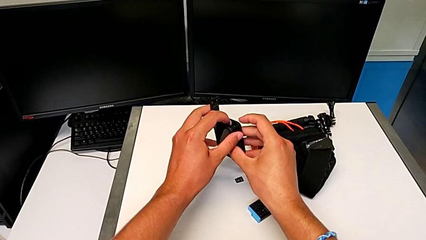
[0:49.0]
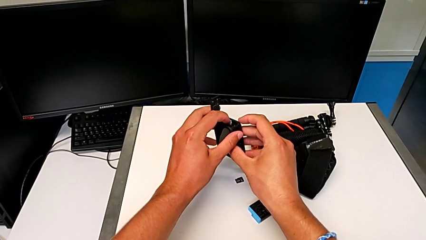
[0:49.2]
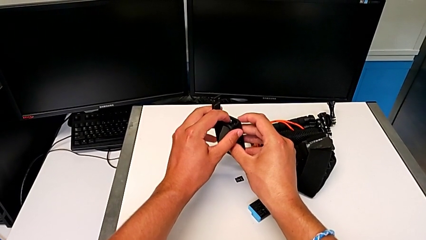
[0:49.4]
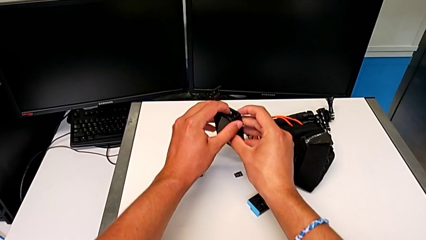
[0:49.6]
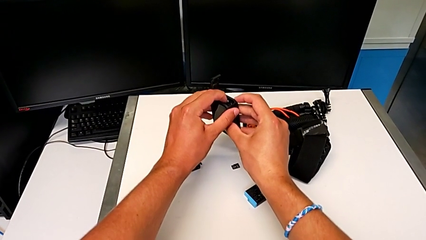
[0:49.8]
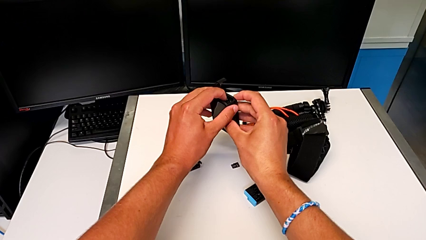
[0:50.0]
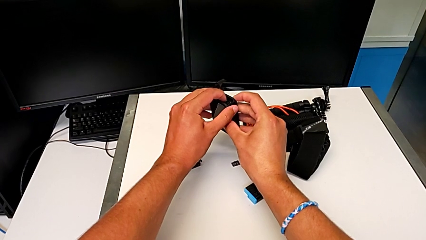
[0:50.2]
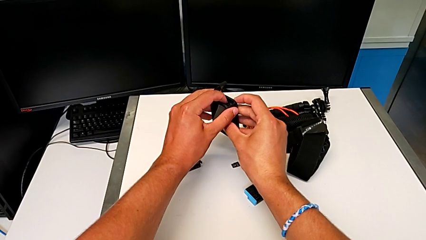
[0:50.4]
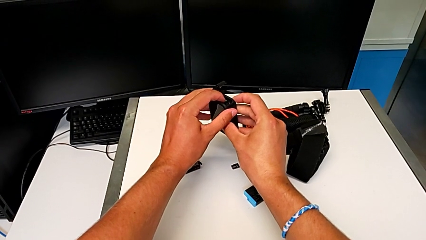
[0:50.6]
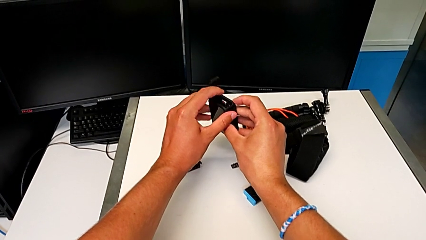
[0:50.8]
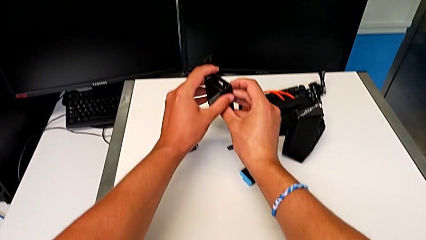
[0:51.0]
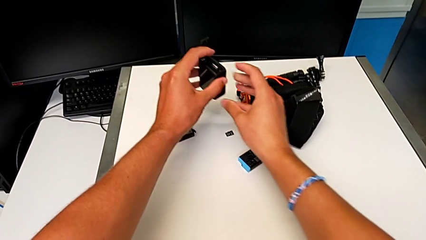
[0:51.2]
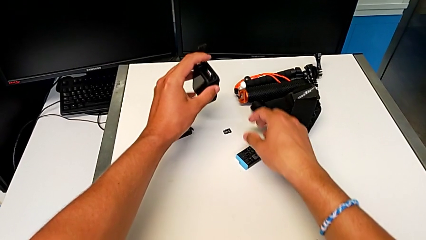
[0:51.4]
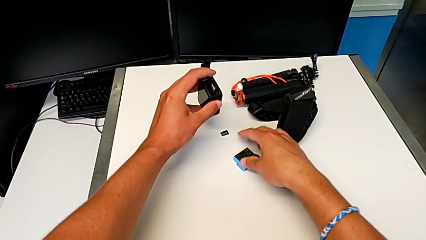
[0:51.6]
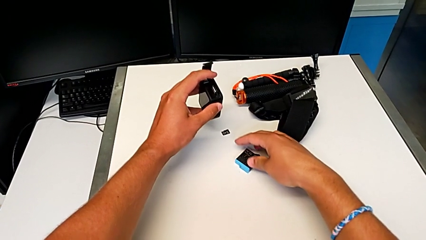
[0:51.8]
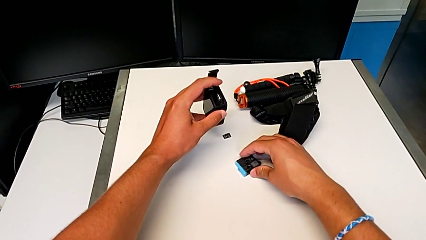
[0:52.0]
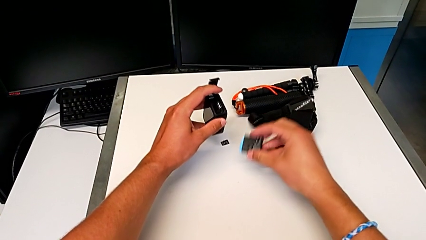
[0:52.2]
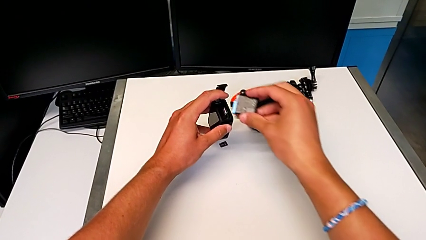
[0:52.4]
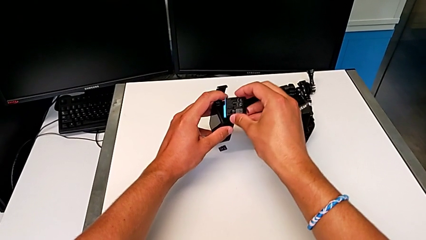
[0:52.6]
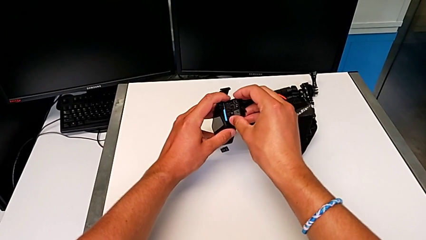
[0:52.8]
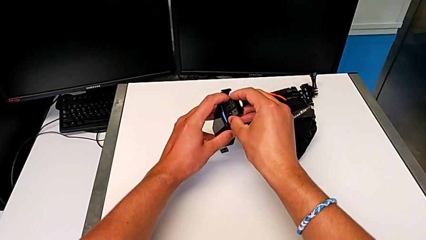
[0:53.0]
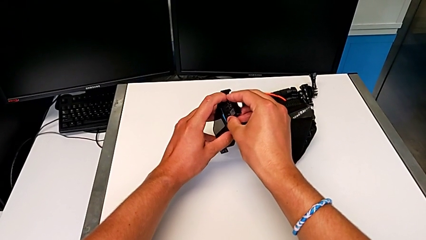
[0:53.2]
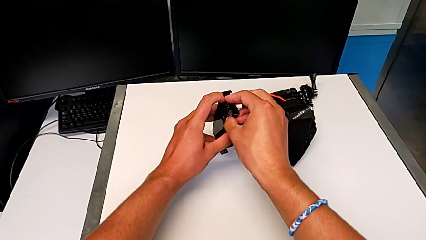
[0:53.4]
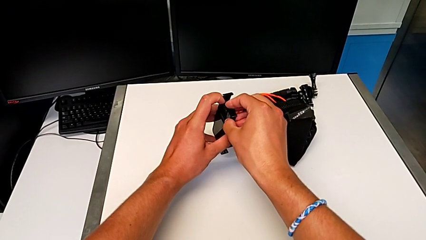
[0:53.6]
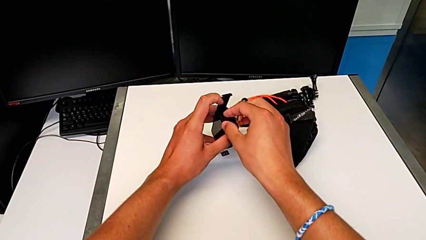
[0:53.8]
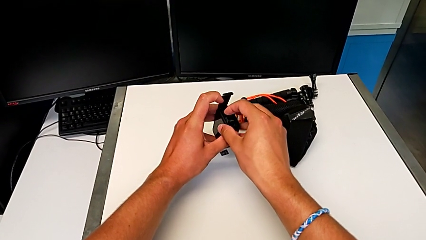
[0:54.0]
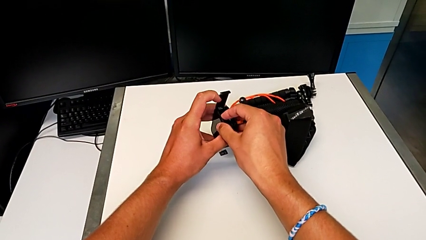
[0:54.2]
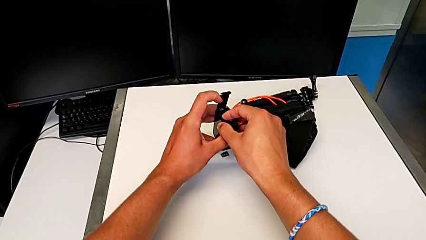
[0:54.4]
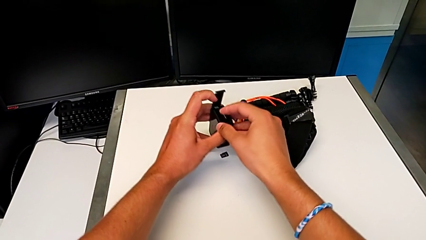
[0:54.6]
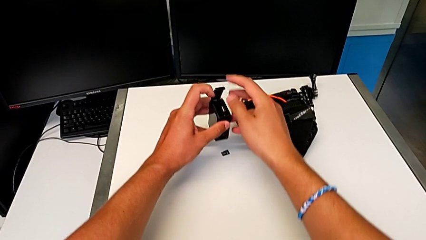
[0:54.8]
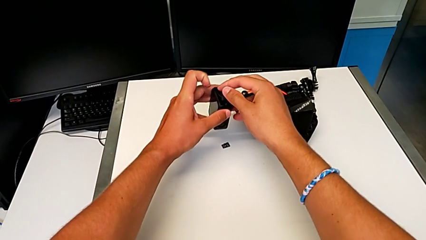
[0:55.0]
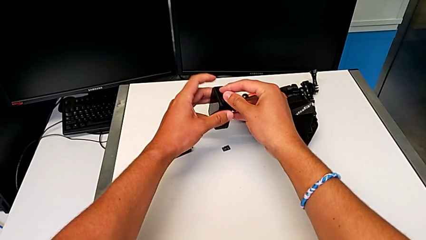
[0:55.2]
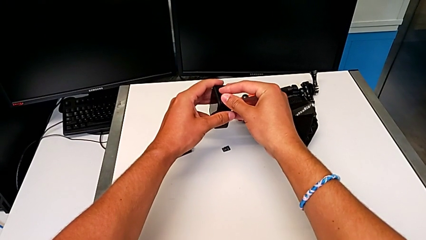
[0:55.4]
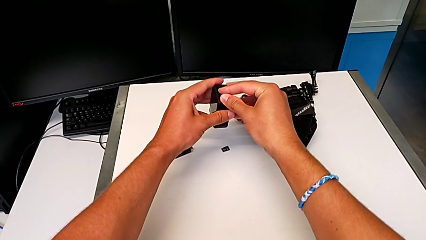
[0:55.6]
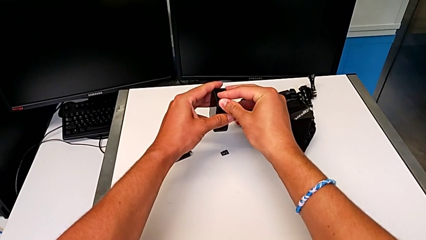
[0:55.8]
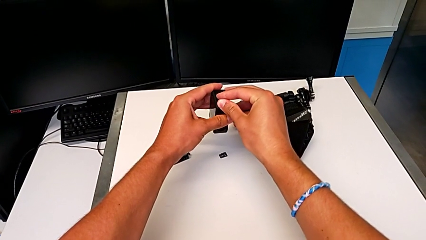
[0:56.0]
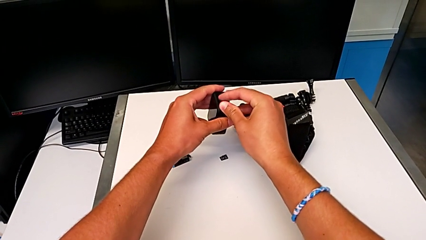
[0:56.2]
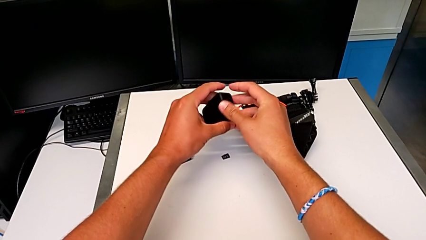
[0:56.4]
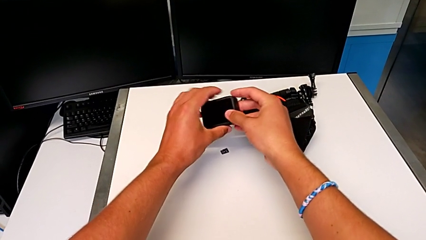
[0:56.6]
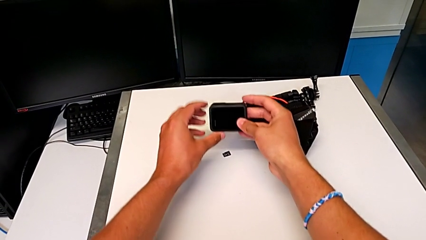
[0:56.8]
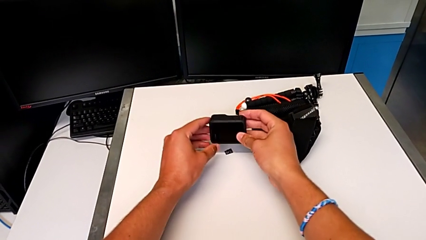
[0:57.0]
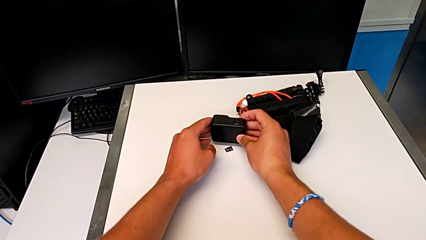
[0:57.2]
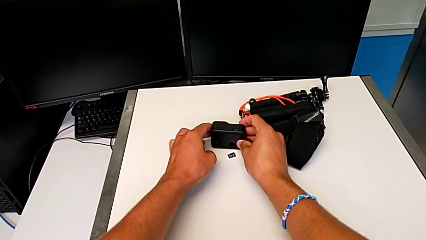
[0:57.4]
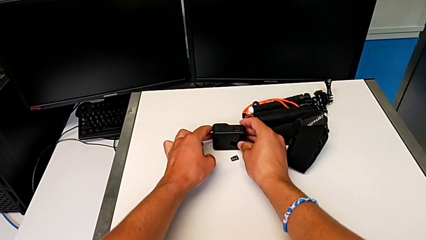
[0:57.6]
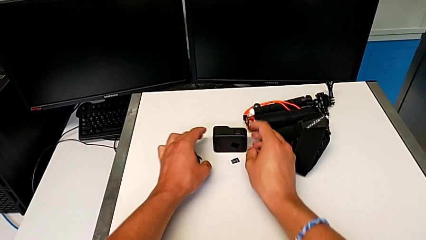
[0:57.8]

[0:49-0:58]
The camera wearer is exchanging their SD card for the GoPro's. They press the SD card, grab the battery, insert it, close the battery door and lock it.

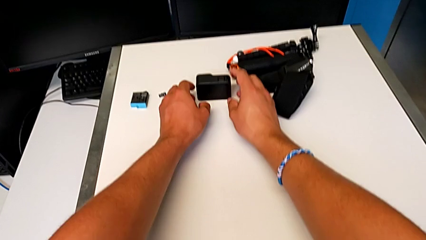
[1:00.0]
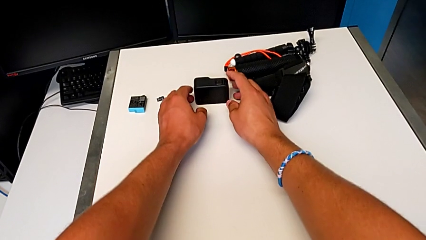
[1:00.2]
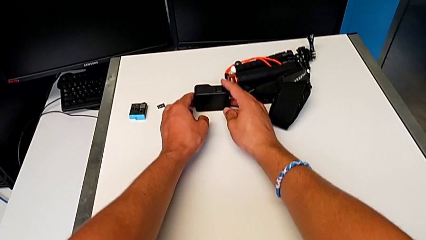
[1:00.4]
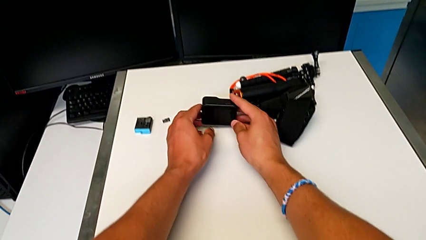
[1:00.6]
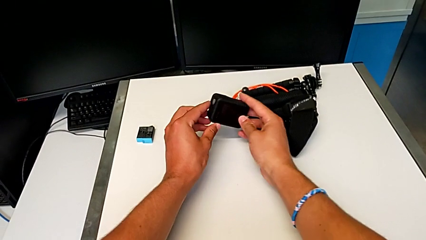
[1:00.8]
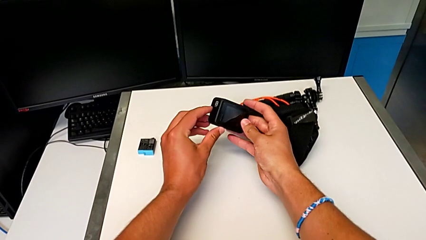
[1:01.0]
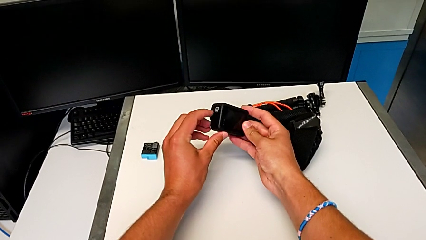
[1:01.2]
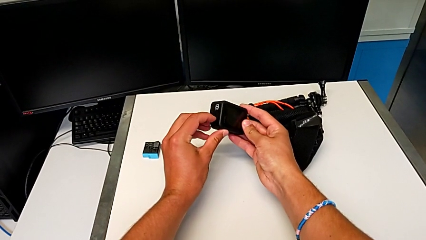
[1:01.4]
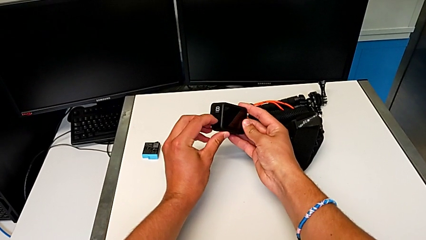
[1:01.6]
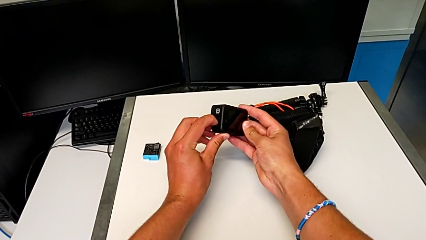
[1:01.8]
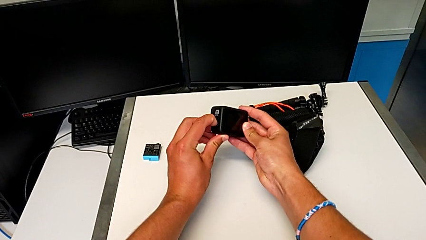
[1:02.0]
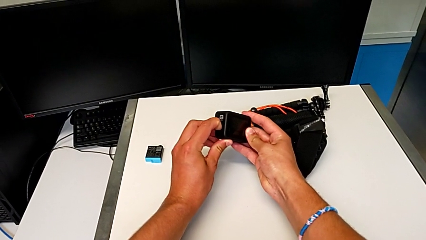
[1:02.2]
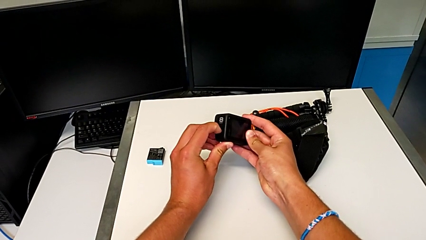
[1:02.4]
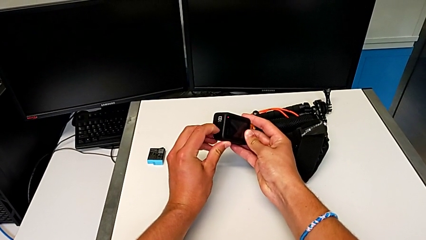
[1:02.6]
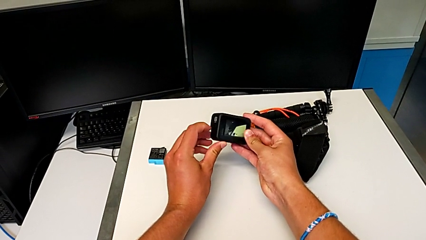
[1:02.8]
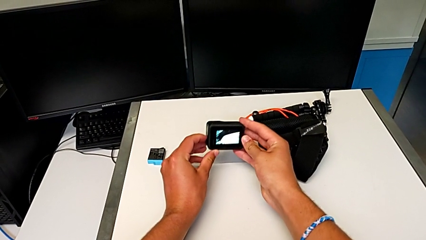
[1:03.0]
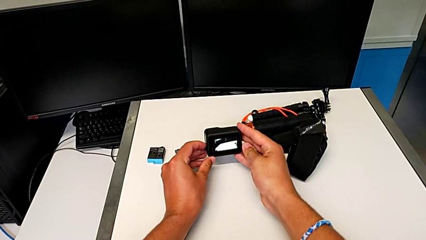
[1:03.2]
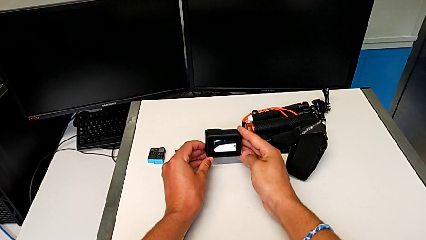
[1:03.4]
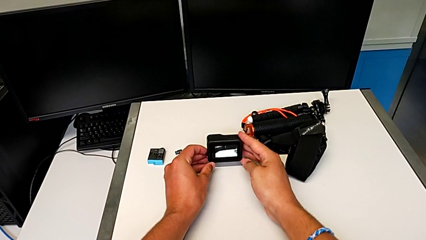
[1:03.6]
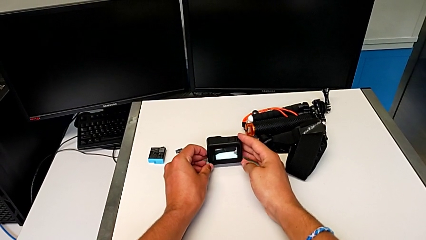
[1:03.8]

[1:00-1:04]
The camera wearer turns on their GoPro. They grab the GoPro and press the left button.

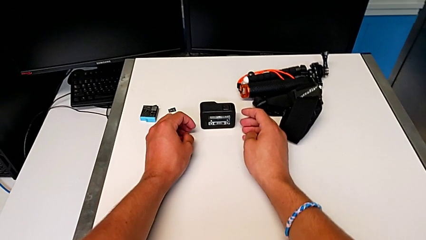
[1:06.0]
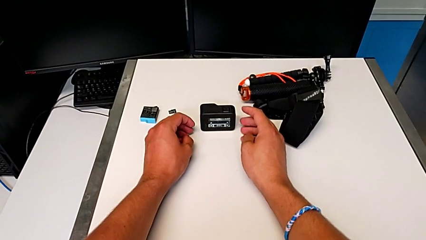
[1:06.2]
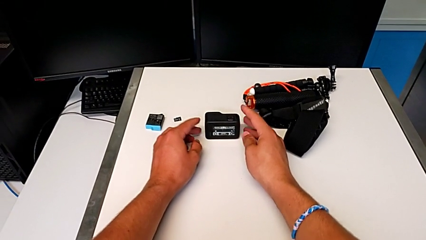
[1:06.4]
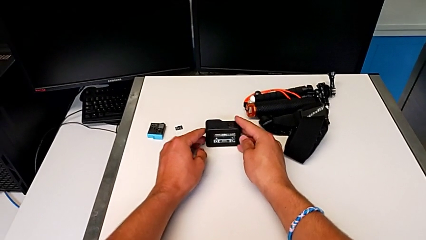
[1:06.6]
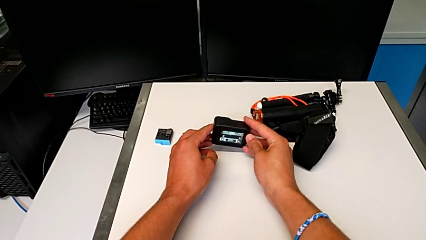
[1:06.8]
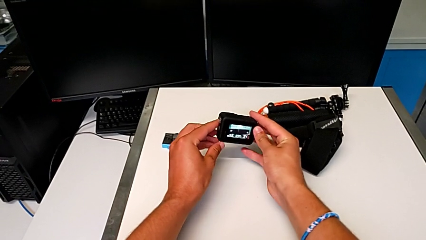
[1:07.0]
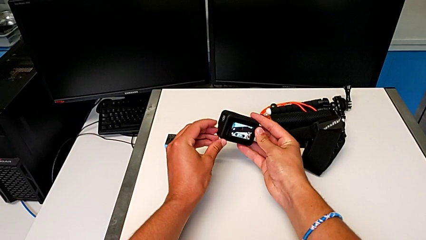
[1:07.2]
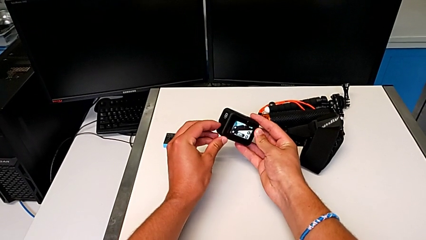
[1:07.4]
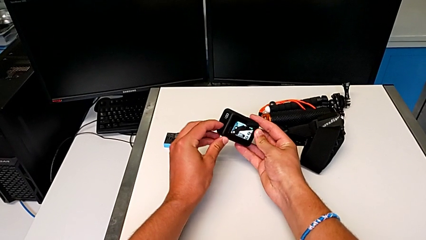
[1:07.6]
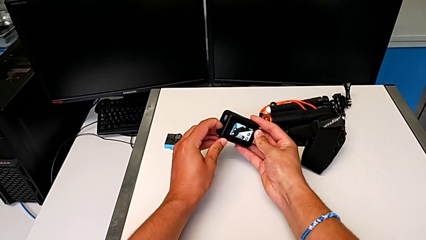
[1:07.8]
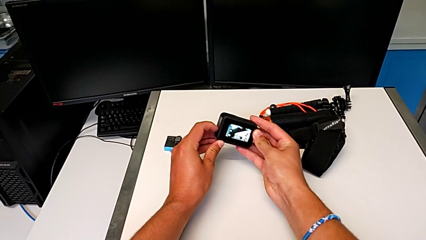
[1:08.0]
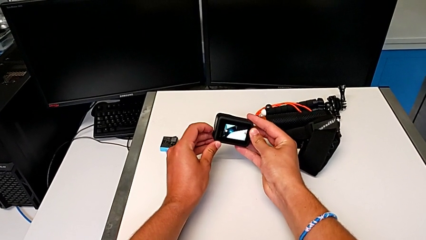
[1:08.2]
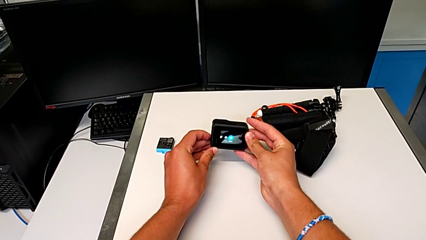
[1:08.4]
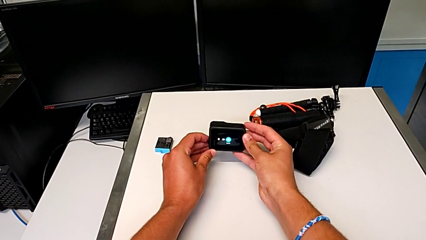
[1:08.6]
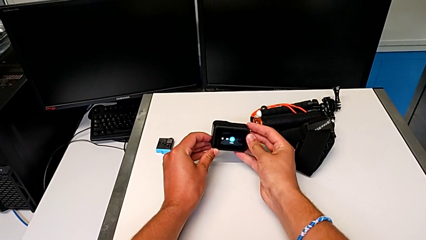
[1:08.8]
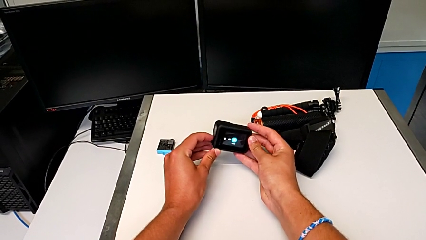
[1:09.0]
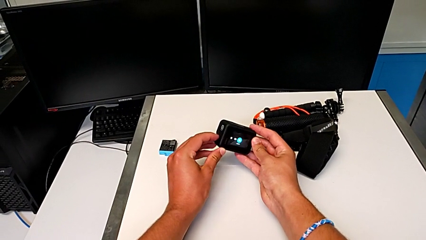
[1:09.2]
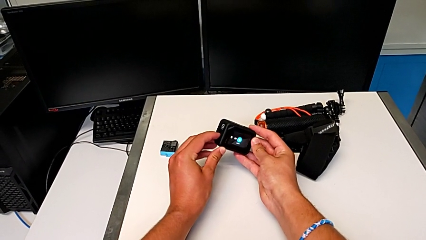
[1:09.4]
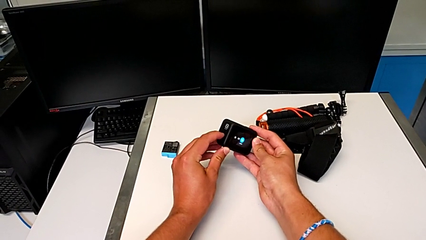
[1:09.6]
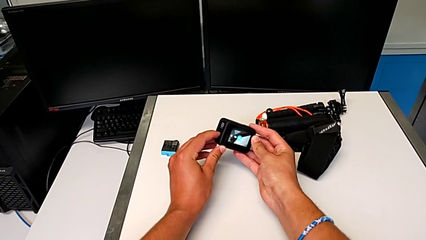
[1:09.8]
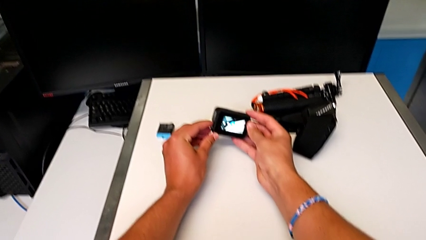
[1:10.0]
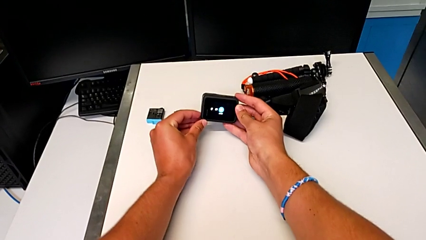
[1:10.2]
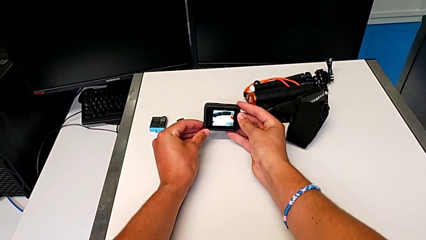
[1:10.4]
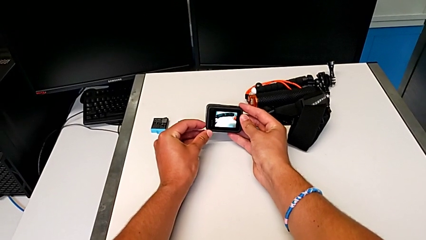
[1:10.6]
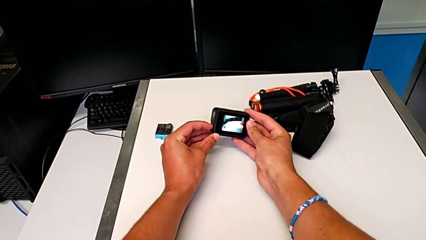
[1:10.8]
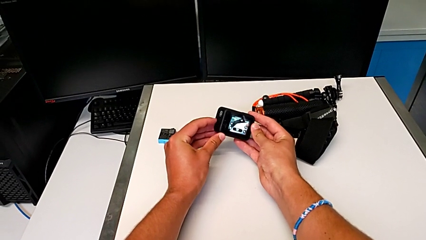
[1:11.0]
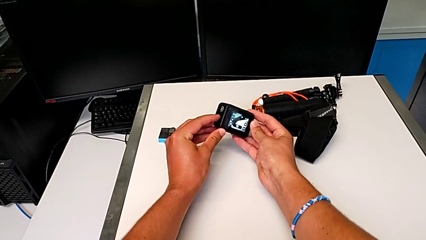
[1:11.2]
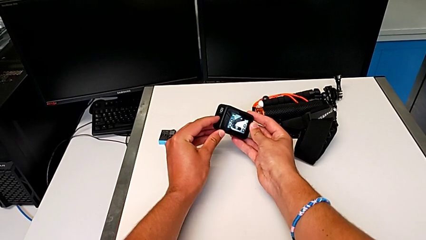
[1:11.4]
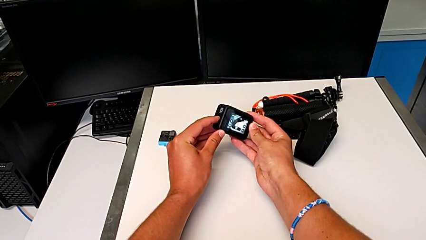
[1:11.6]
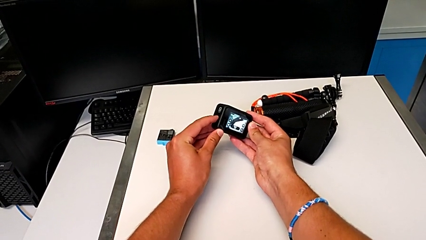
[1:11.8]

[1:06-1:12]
The camera wearer is turning off their GoPro. They grab the GoPro and press the left button.
